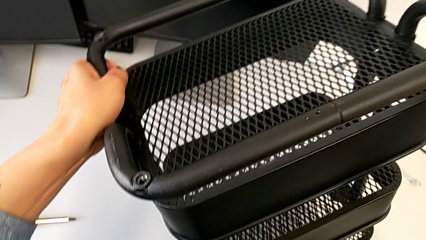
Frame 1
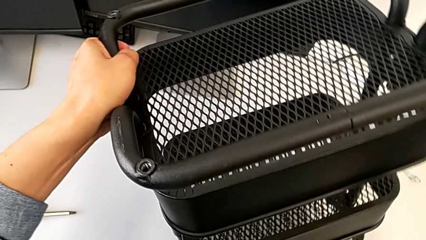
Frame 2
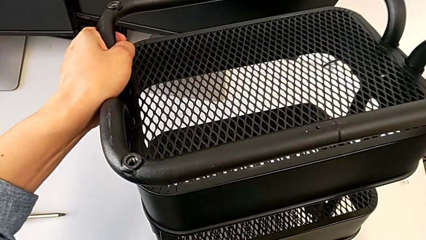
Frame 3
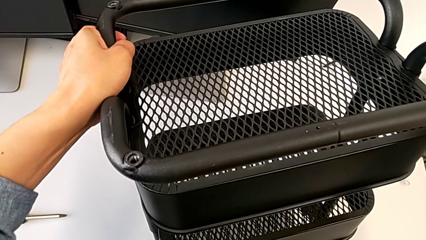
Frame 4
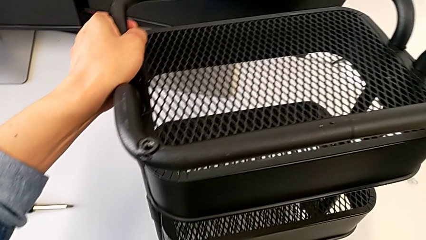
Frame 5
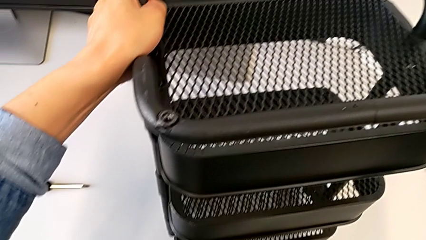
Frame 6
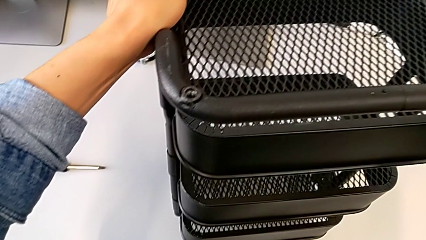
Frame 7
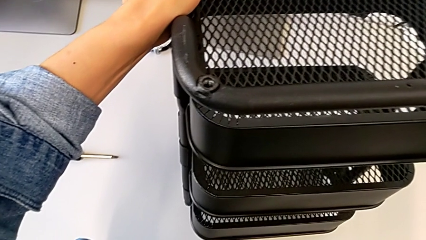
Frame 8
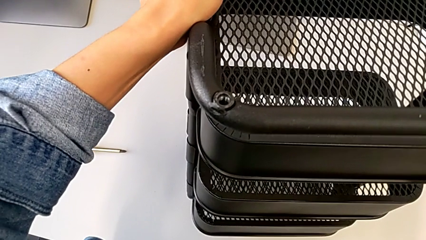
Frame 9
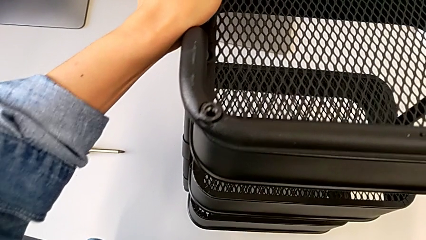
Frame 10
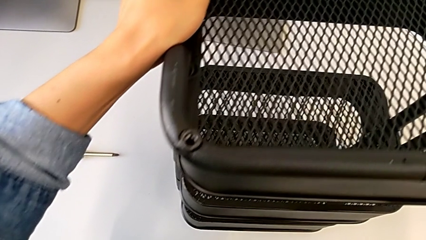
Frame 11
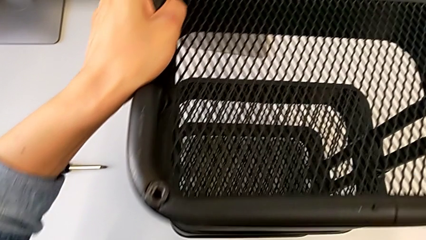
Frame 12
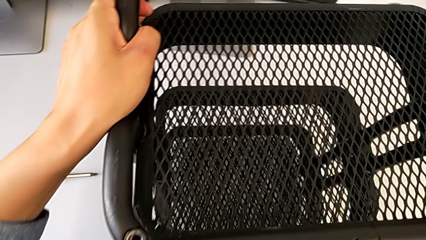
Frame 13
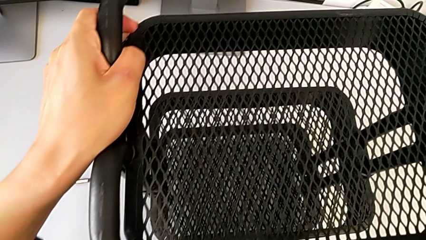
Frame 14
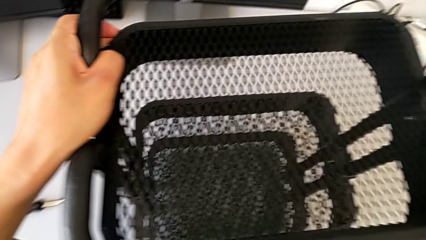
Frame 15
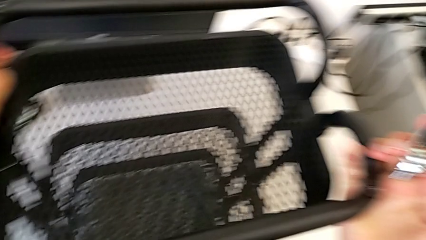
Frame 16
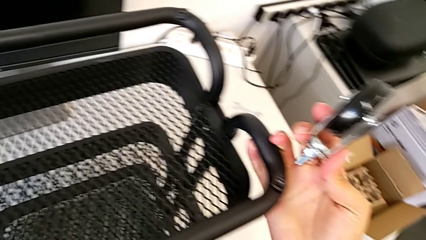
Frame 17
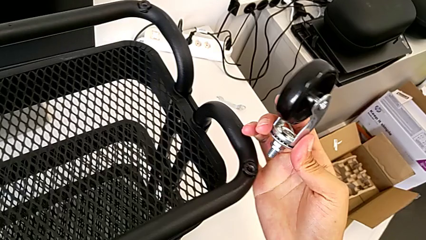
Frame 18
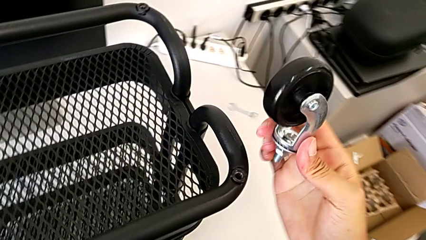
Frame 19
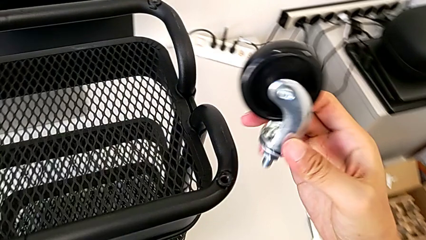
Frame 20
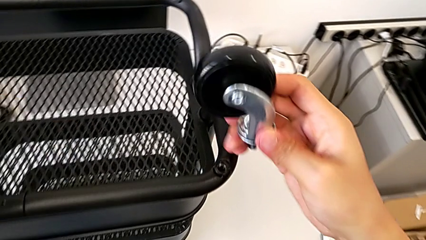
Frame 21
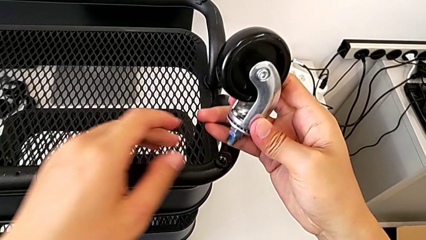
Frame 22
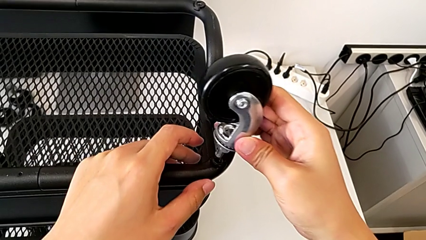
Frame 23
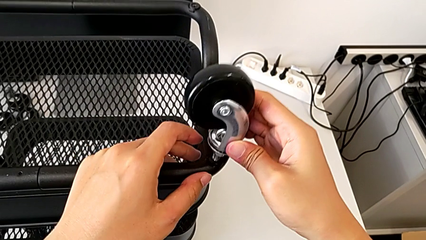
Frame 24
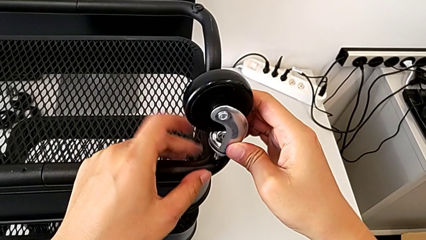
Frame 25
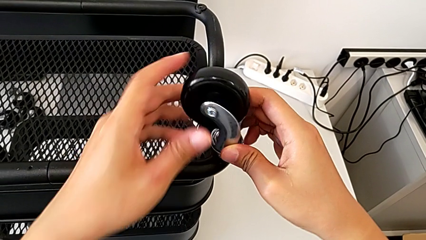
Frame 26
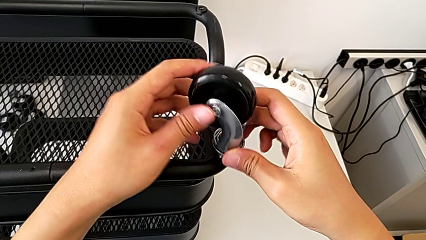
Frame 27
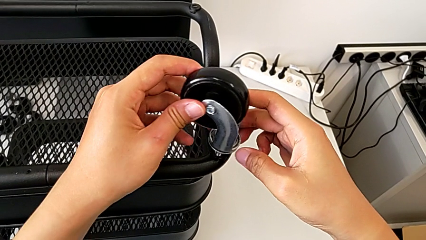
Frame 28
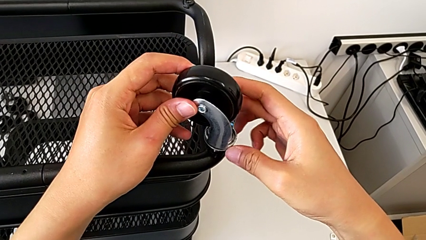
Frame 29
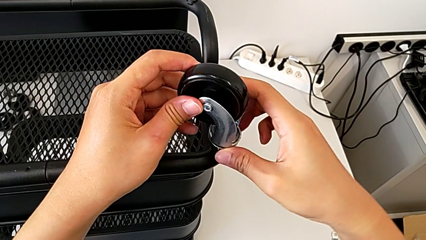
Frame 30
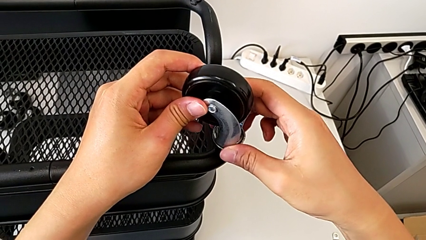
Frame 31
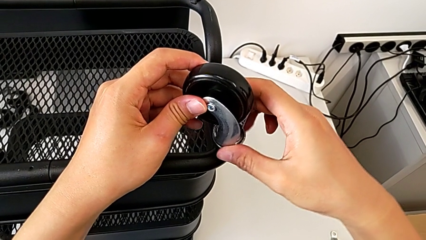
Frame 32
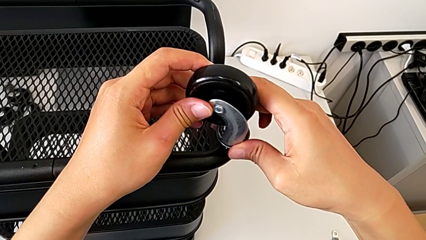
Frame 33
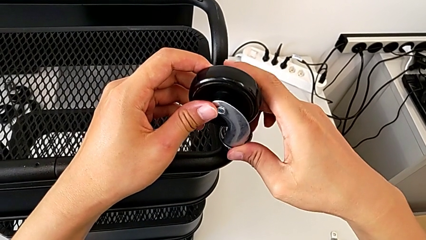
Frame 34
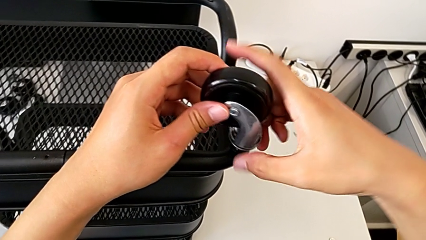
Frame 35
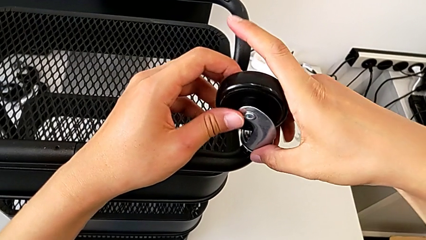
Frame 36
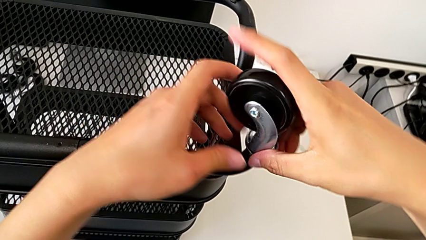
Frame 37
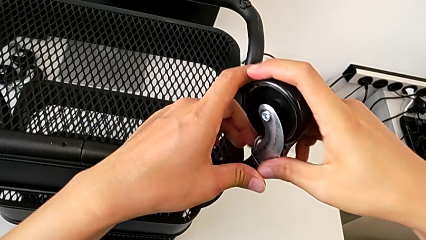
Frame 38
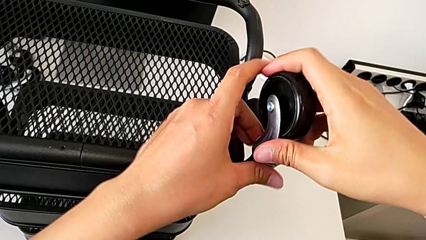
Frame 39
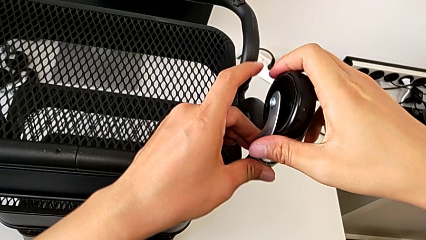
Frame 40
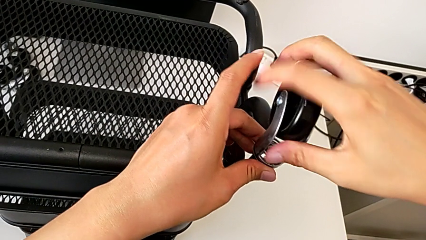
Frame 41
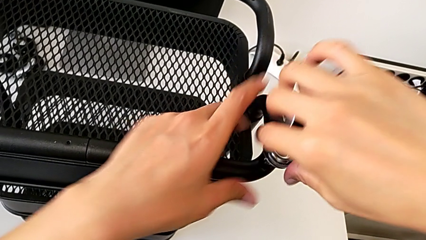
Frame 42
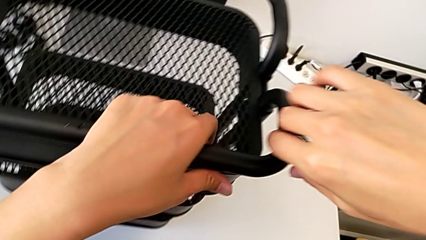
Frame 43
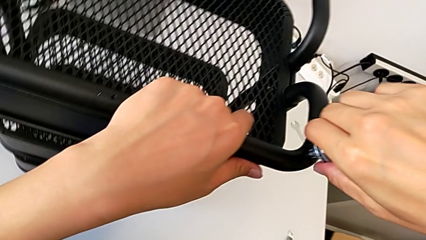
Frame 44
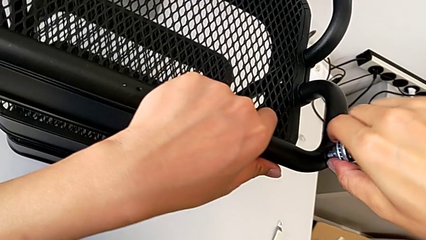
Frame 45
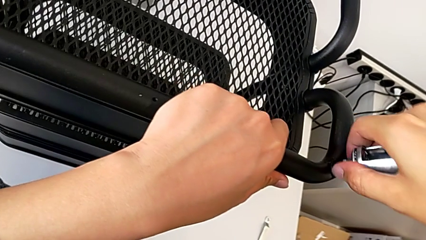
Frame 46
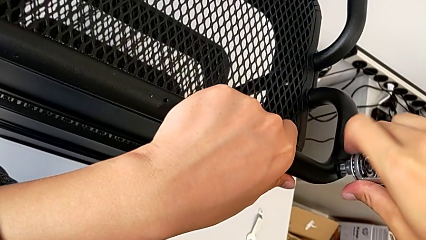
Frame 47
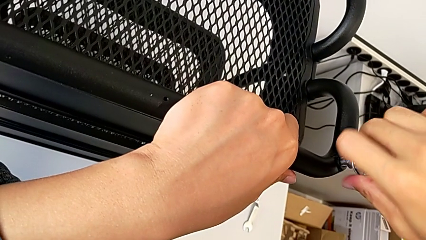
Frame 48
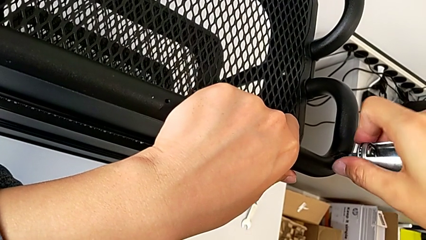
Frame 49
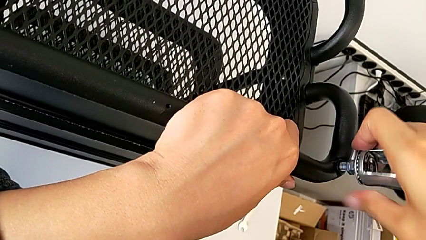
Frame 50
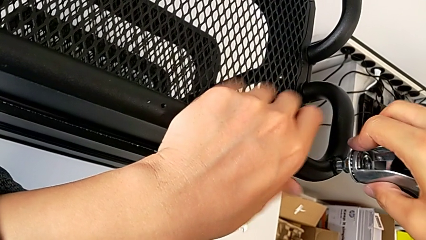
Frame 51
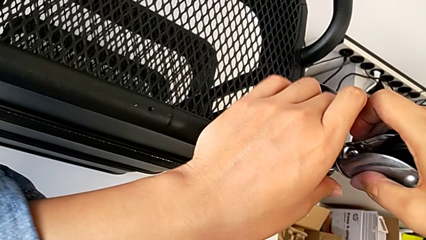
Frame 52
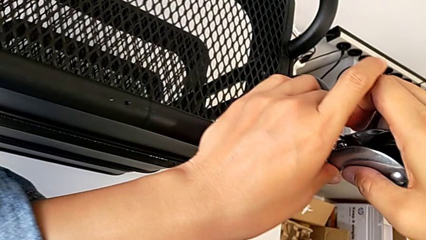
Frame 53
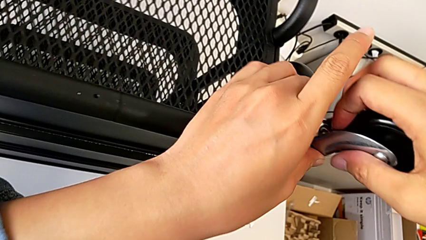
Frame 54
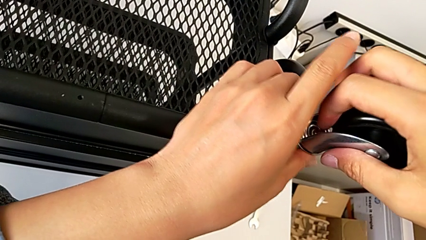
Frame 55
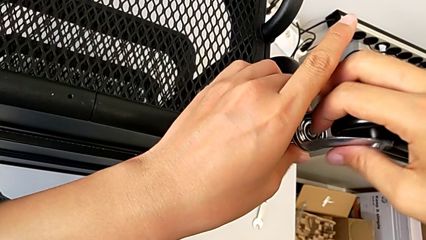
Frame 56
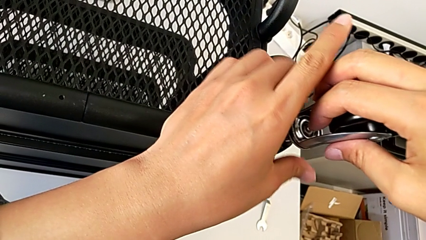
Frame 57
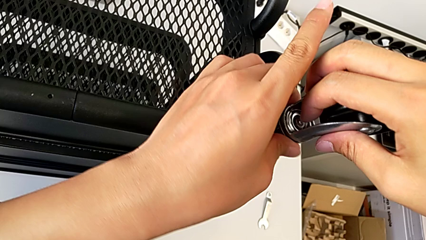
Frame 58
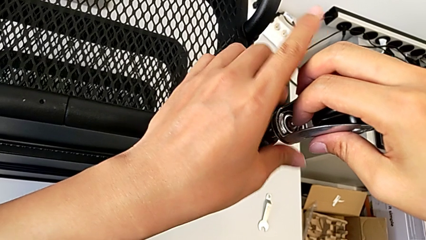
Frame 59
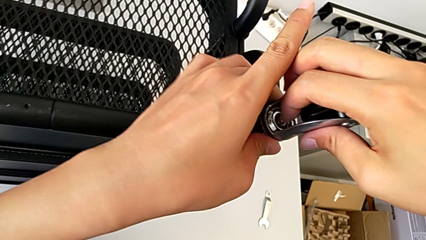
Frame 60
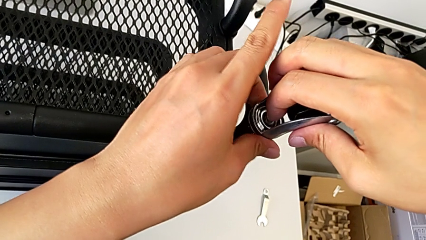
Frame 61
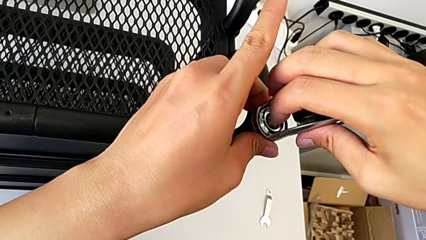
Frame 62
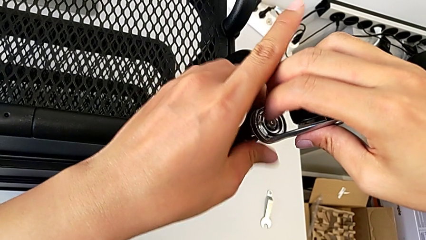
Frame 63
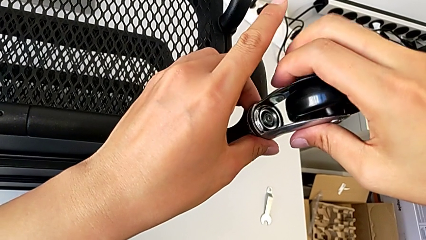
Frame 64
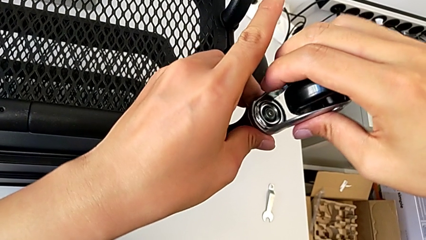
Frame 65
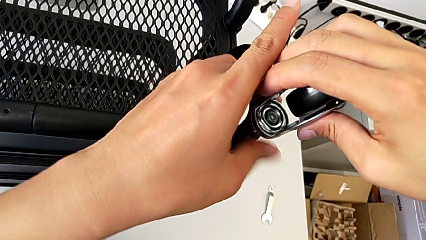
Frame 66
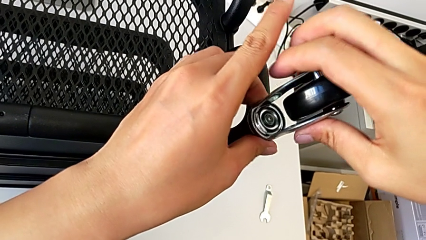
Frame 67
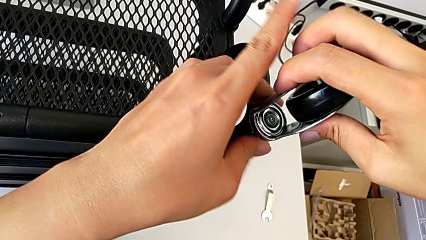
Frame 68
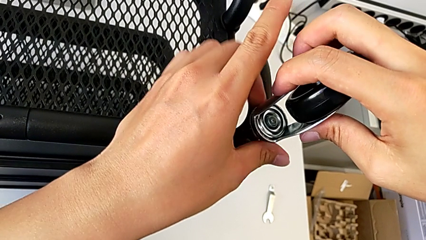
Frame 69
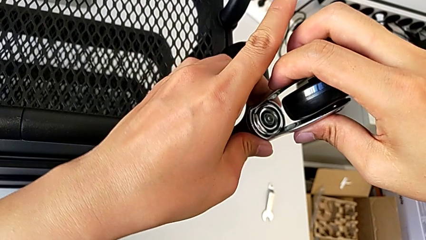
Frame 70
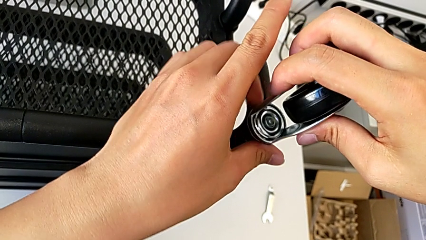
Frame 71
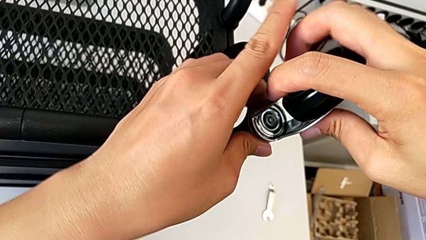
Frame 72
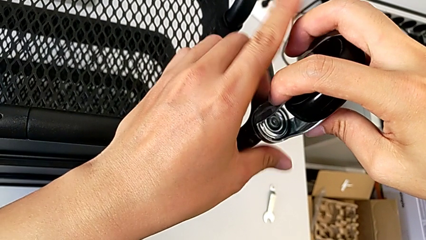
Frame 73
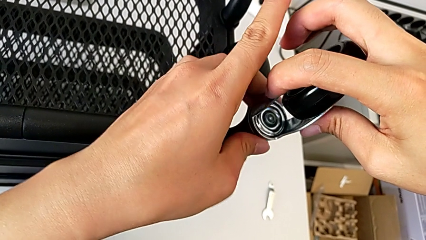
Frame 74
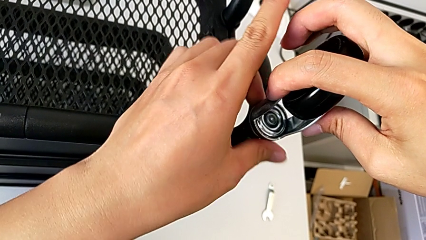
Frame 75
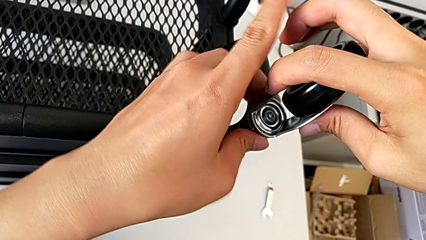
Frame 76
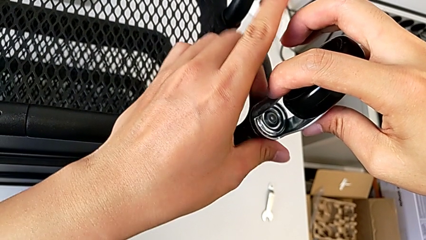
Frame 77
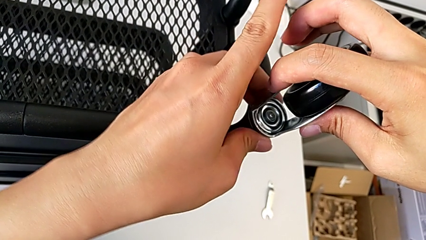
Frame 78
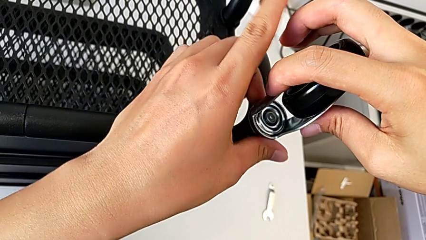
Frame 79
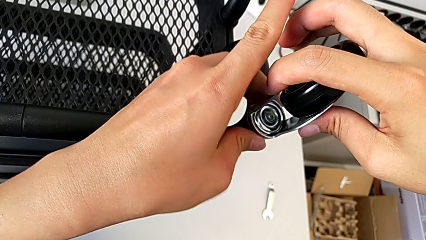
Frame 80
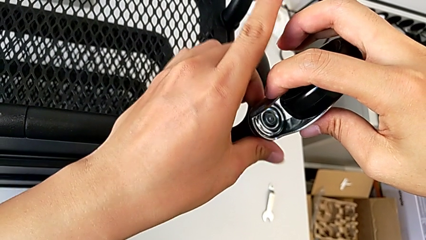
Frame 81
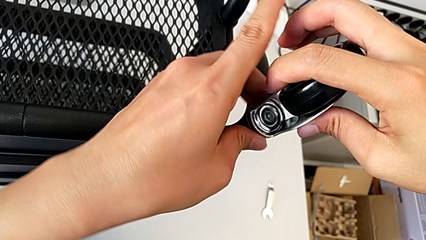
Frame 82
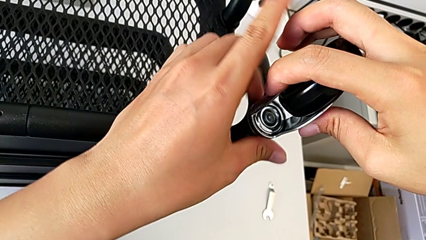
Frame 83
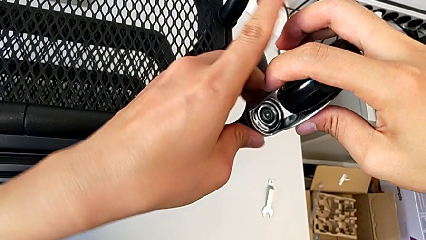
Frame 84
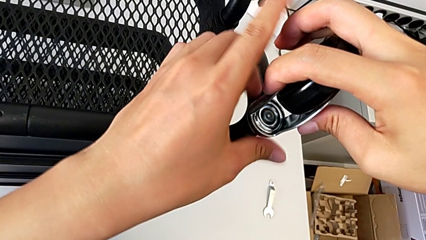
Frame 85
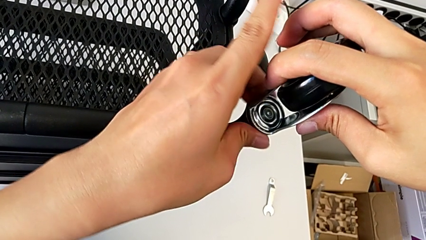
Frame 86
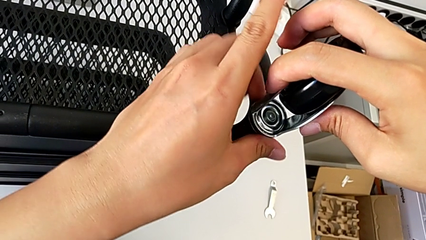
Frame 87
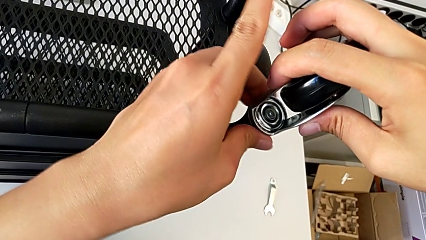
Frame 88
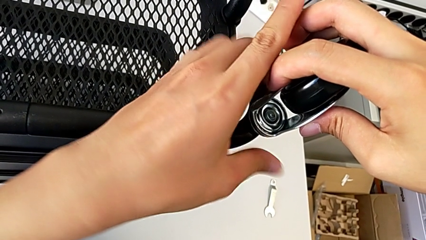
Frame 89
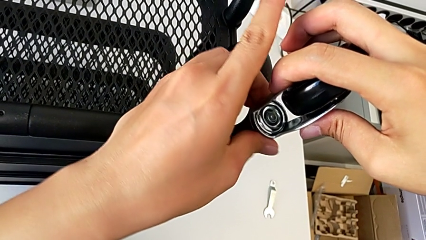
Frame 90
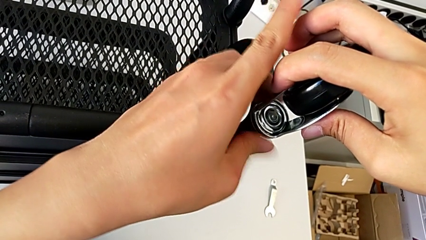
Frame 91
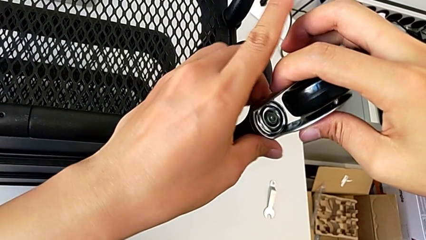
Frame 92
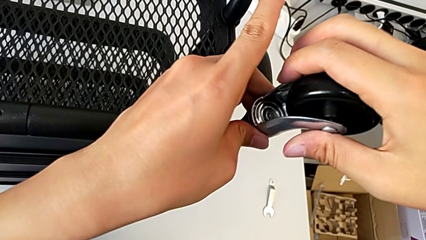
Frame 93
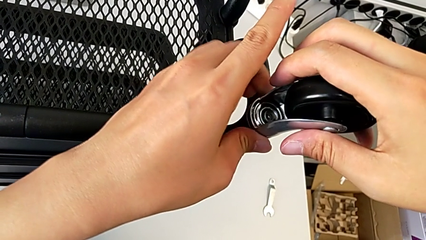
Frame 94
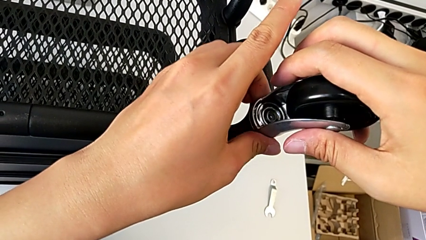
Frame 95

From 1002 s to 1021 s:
The camera wearer is assembling four wheels. They keep rotating the base and begin to screw the first wheel.
